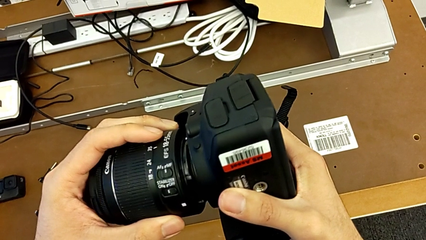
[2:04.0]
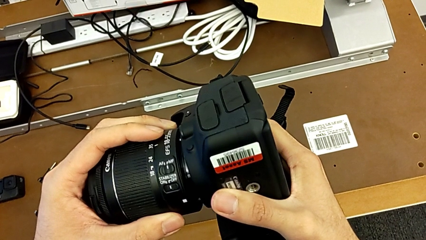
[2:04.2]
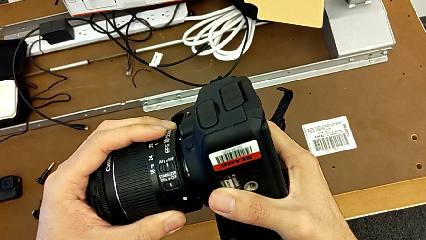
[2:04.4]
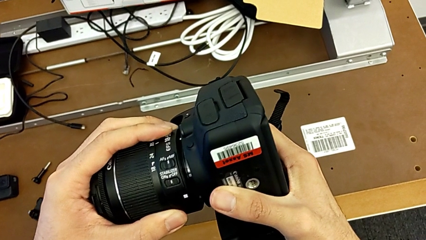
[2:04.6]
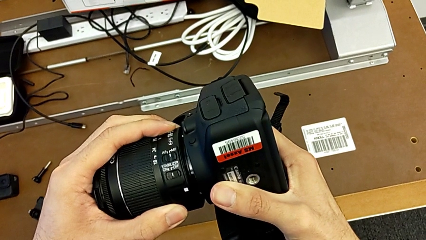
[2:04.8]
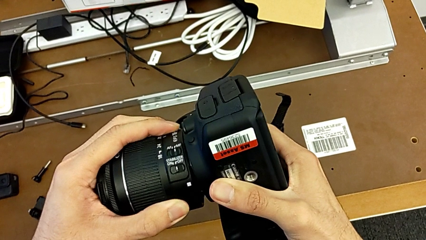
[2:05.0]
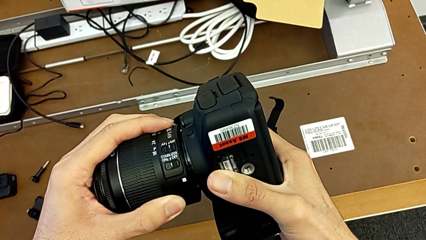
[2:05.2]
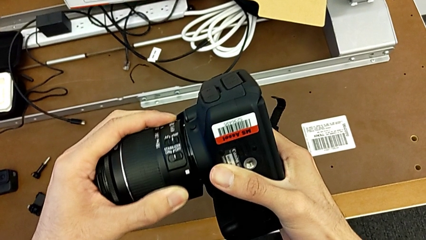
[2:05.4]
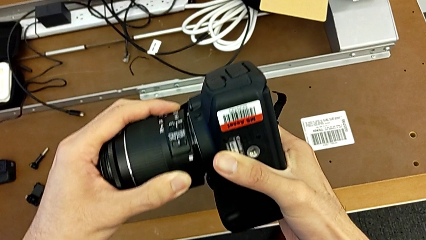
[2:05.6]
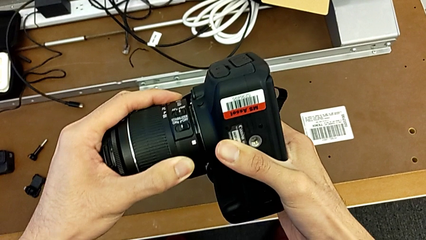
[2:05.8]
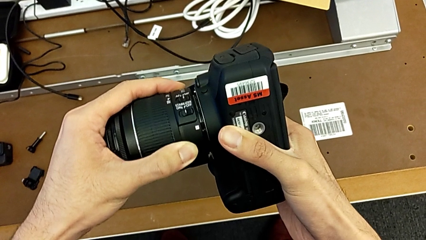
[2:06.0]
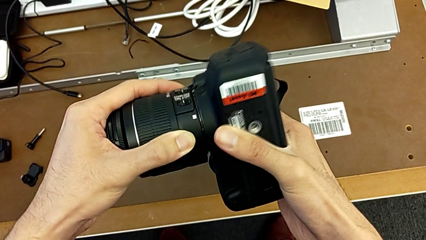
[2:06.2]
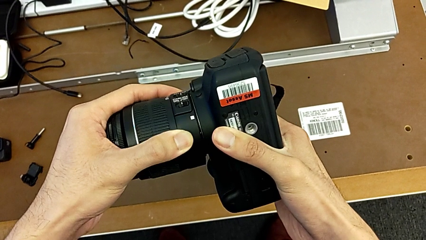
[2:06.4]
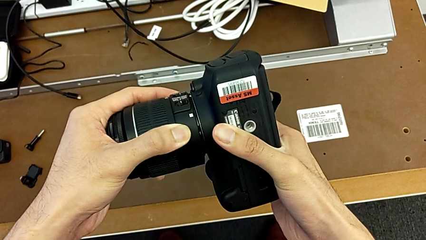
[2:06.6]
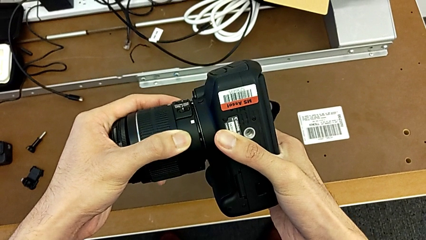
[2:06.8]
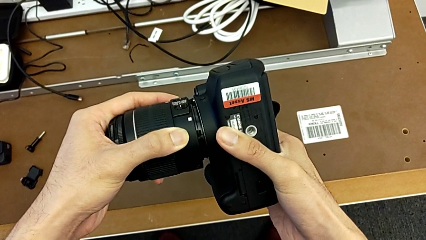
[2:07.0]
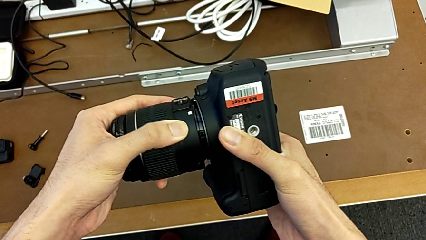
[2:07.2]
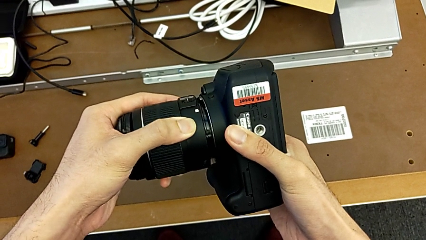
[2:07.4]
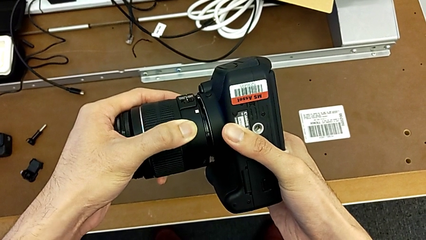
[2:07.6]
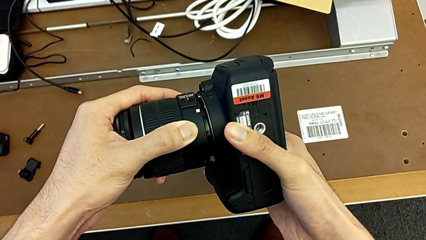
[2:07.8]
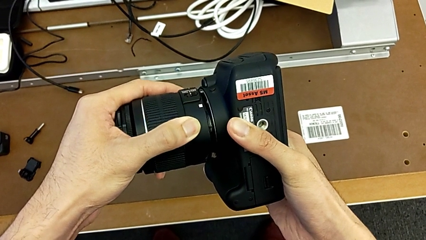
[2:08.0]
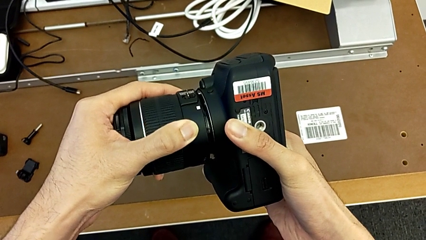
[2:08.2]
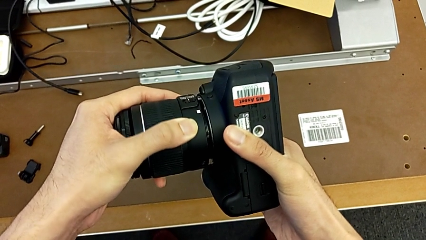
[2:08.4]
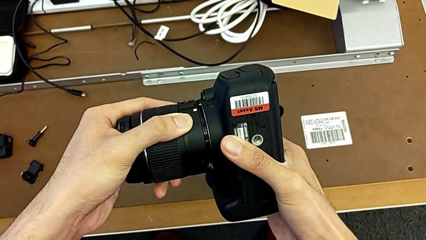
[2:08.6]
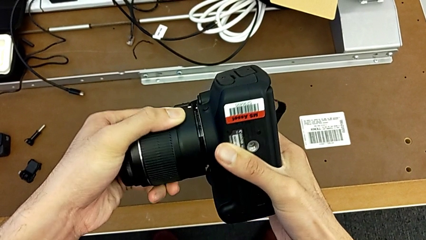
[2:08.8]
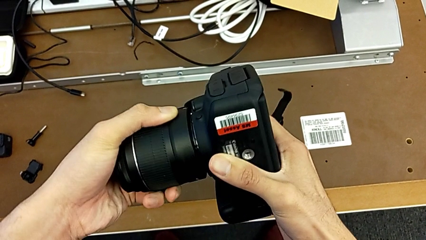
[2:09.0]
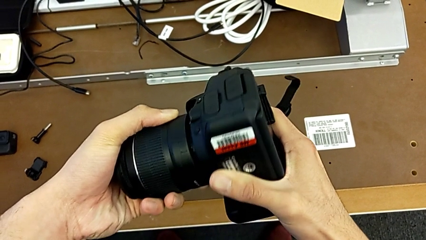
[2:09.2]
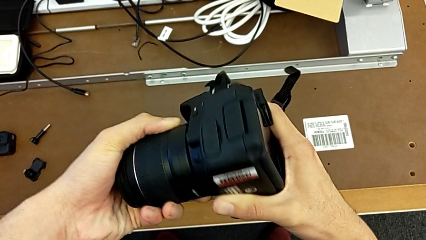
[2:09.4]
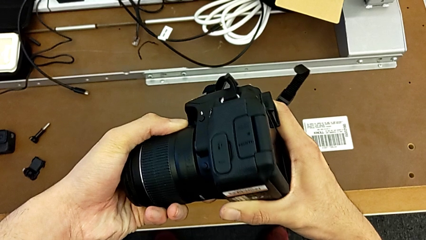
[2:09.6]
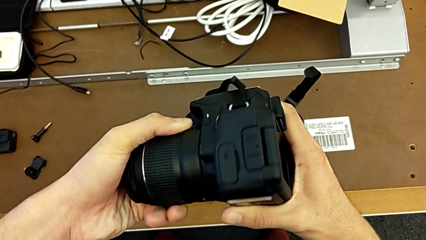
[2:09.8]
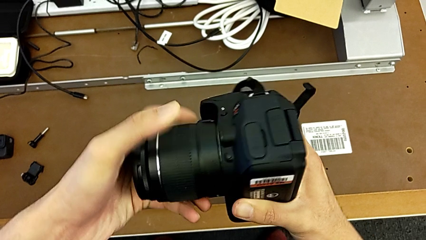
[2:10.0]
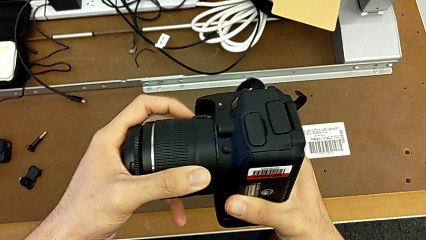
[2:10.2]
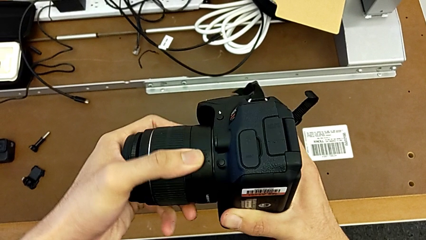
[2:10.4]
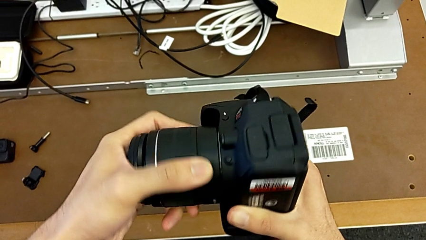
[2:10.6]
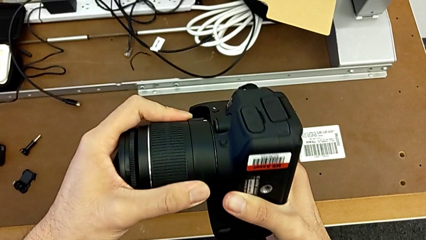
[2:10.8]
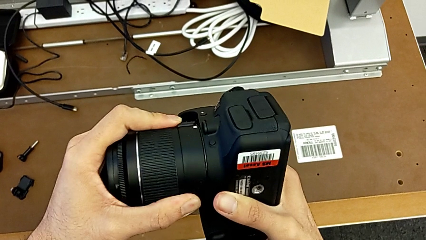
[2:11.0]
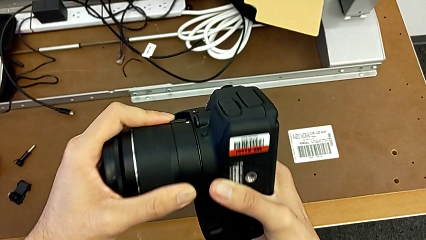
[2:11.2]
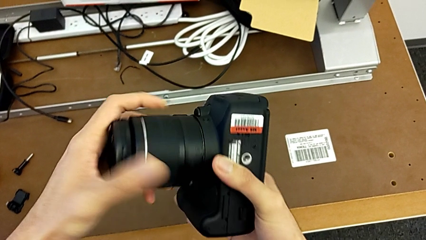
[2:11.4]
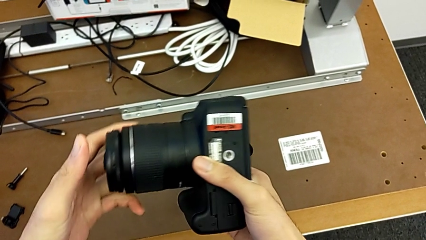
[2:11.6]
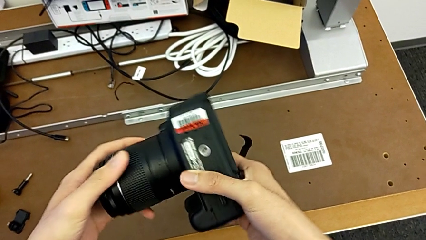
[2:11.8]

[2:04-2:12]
The camera wearer is changing the battery of their DSLR. They insert the lens and rotate it.

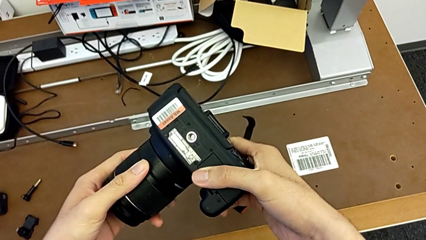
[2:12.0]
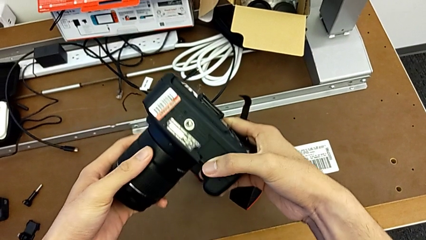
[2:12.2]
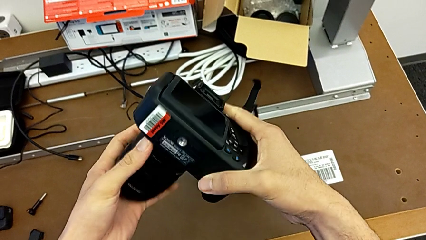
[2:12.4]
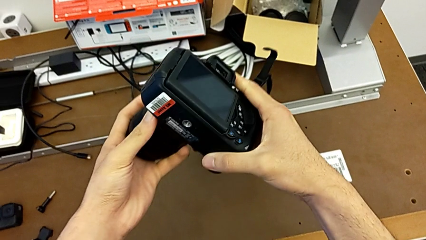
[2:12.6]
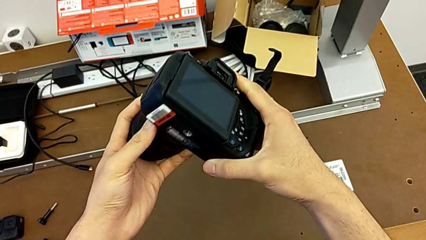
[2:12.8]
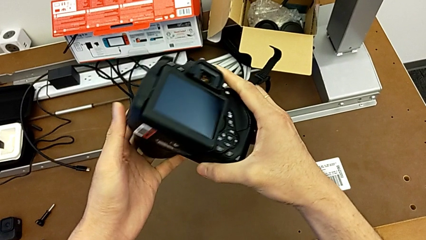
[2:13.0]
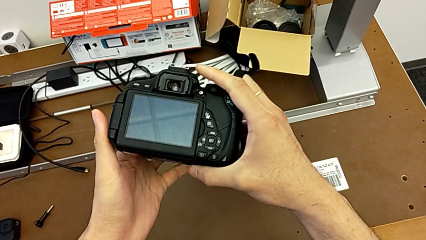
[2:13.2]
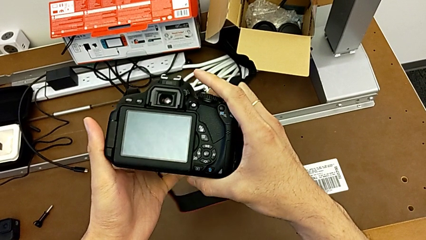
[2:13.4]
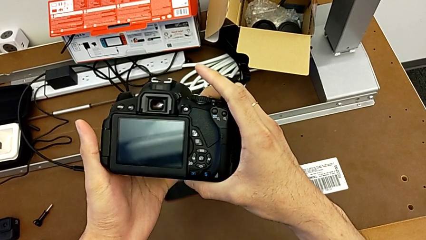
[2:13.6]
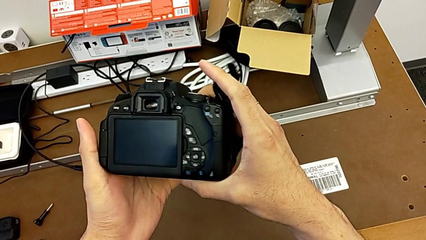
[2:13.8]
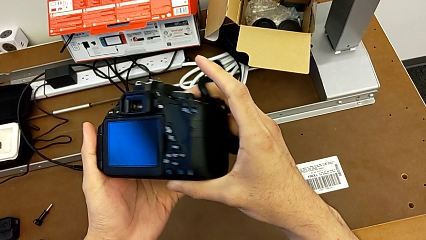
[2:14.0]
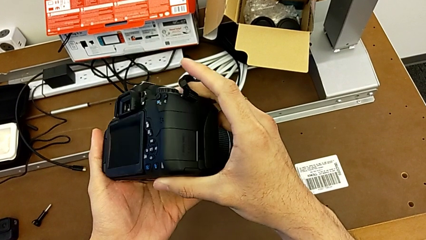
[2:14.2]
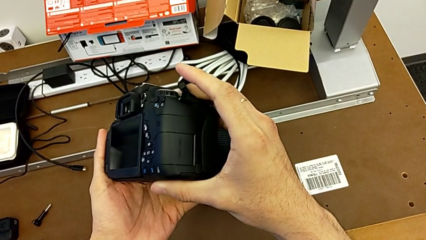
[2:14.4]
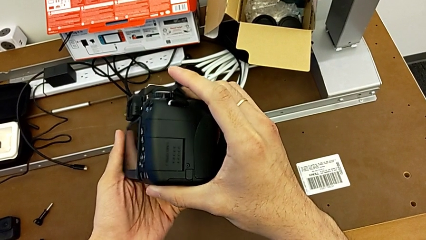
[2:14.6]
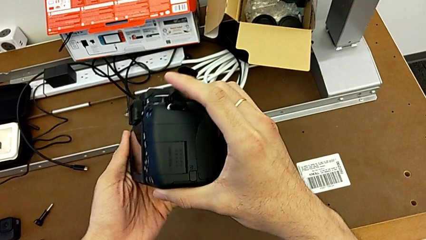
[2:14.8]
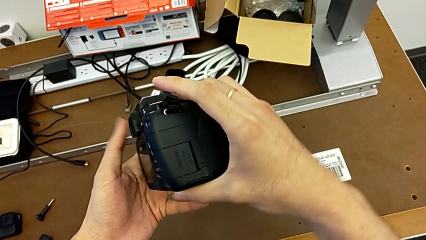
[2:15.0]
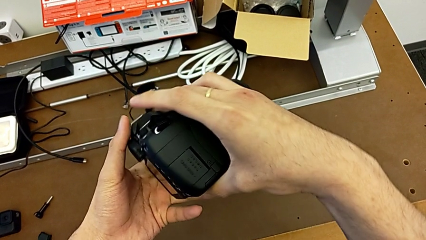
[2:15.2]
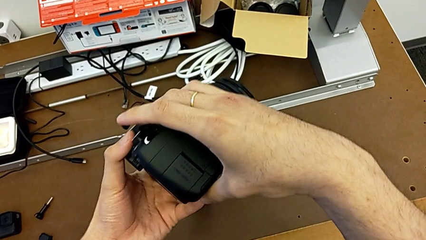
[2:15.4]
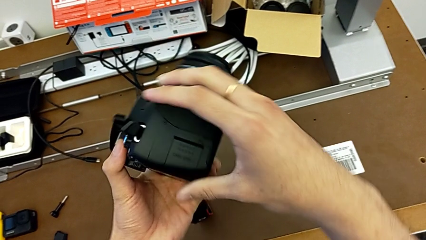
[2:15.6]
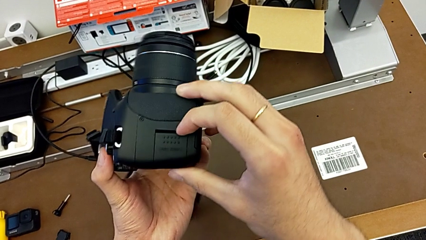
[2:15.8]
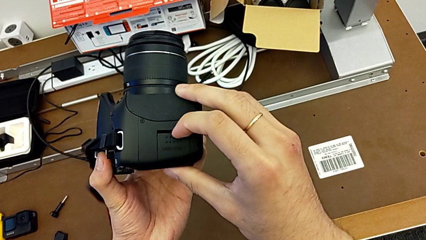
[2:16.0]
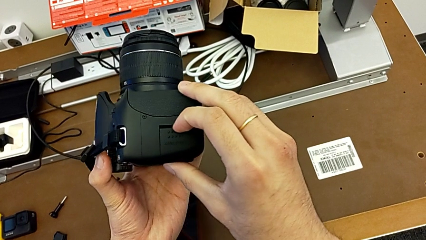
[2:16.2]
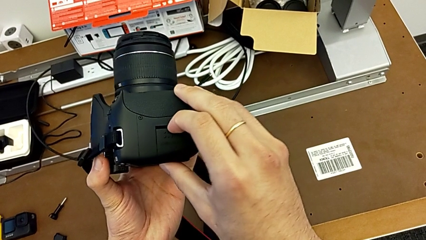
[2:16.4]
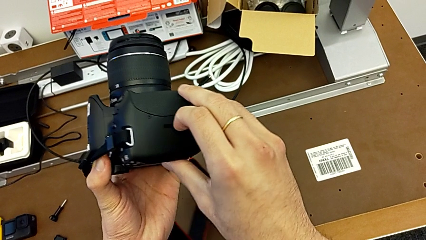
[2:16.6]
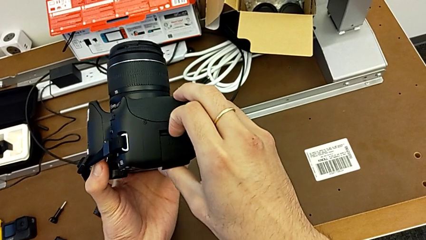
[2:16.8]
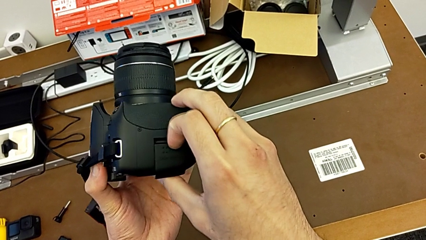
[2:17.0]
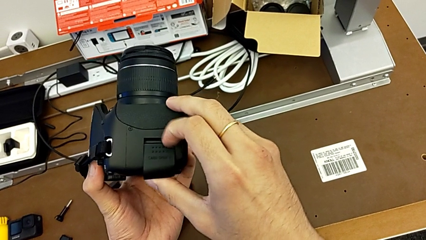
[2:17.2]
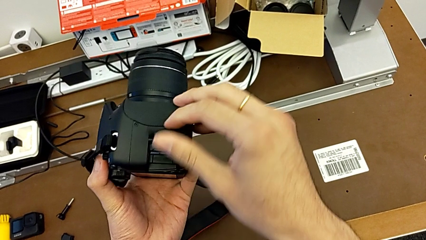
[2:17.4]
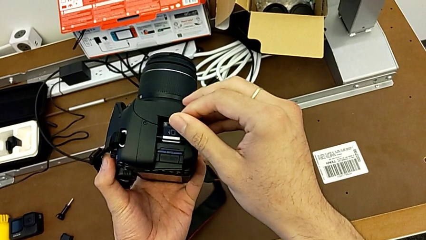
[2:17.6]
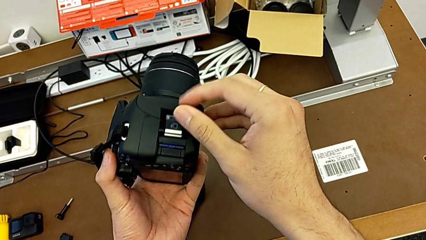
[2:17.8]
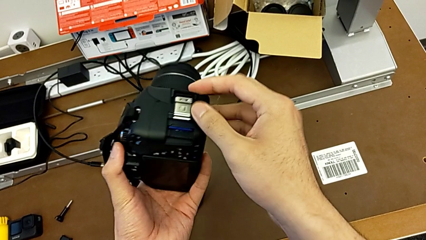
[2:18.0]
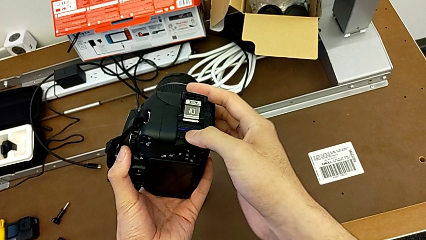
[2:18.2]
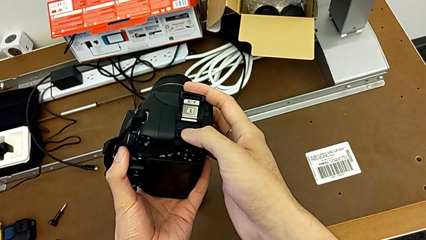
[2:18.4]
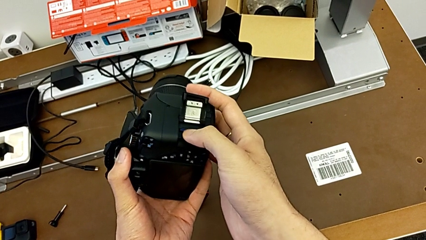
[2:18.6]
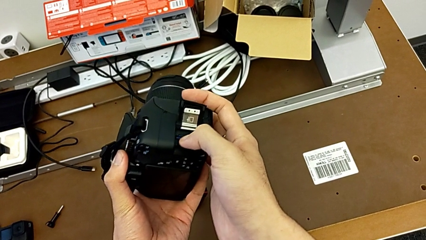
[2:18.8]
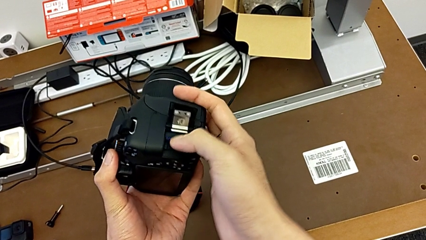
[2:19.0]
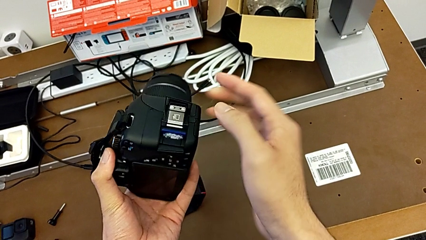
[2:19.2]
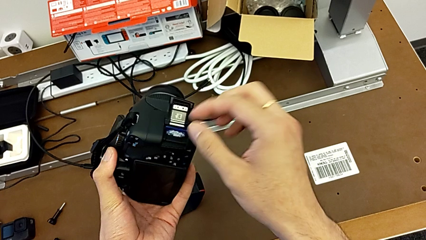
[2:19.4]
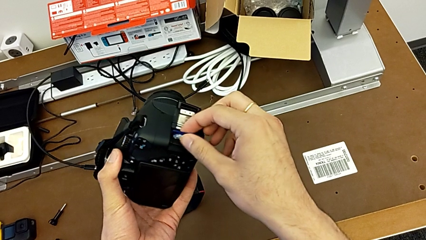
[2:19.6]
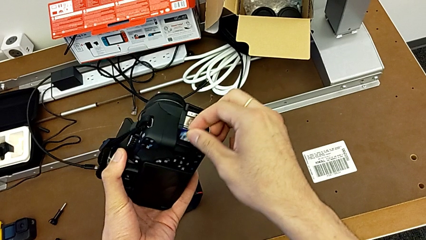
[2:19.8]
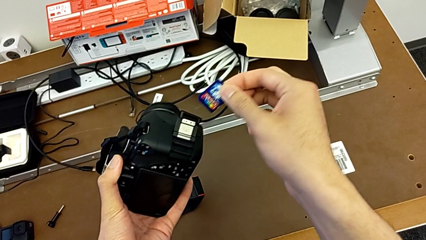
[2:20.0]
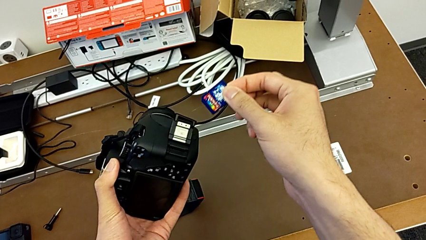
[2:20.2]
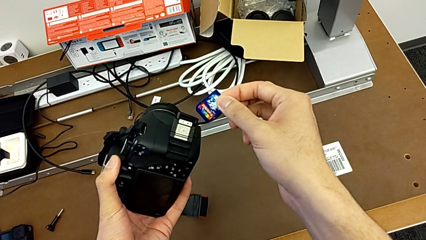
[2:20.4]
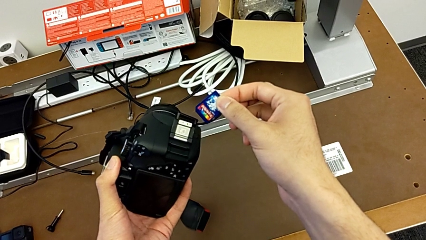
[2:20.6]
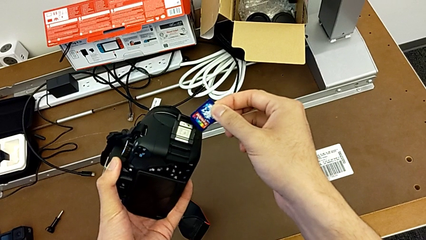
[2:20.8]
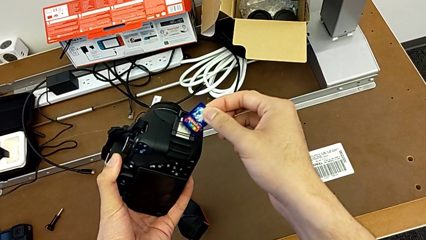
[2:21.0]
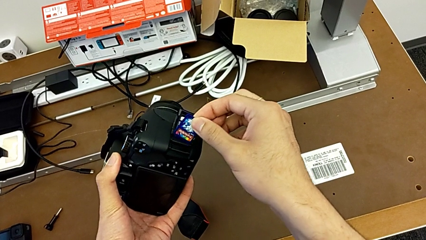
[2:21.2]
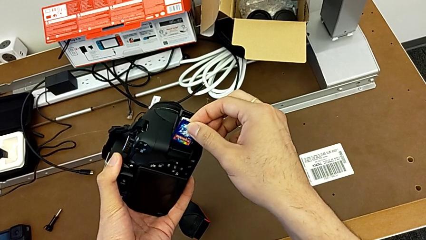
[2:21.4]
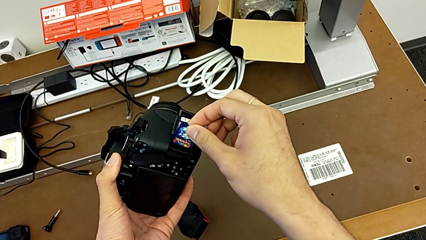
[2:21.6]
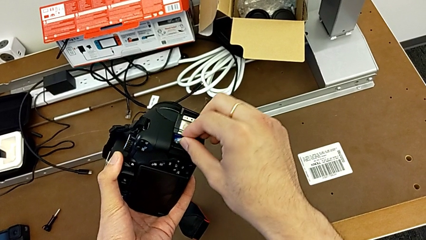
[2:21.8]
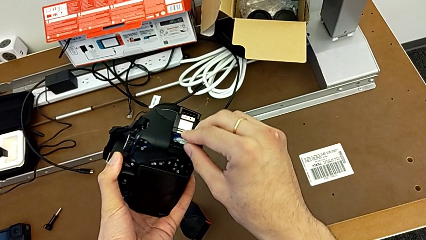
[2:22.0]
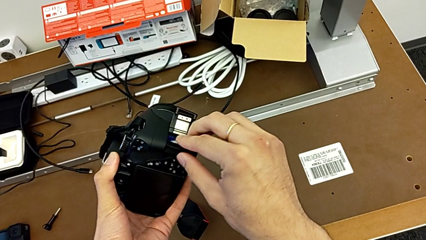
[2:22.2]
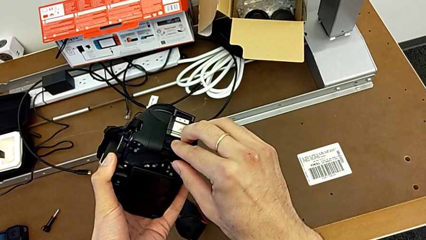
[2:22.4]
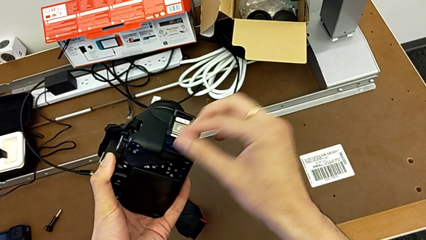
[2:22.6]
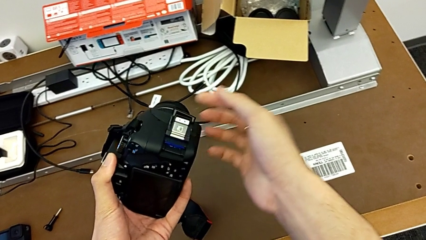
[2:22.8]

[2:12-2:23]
The camera wearer is changing the SD card in the DSLR. They rotate the DSLR, open the SD slot twice, push the SD card, withdraw it and insert it.
